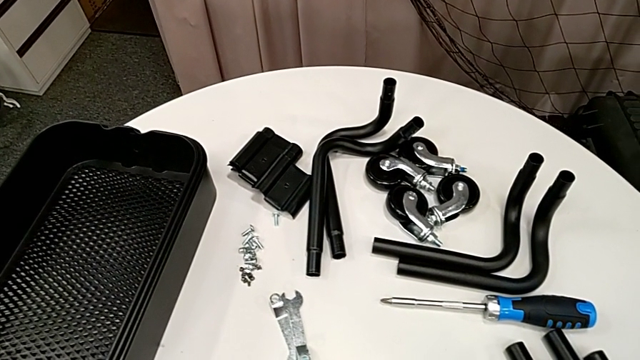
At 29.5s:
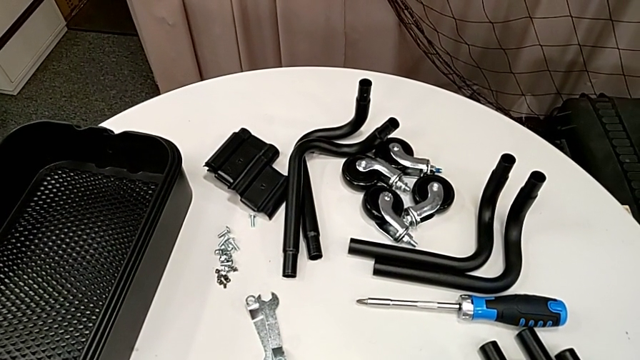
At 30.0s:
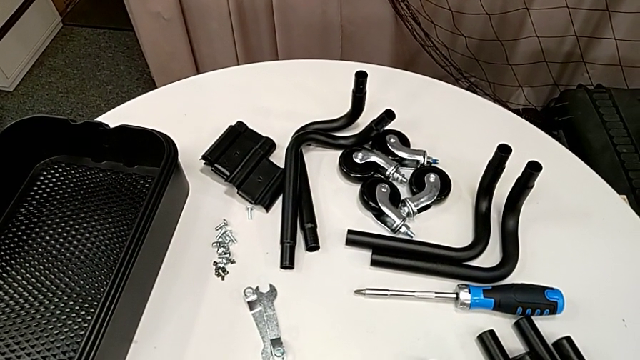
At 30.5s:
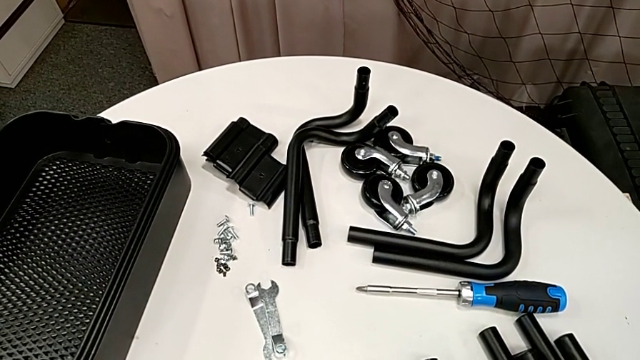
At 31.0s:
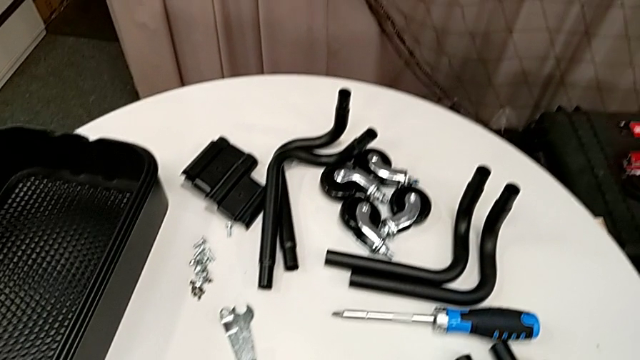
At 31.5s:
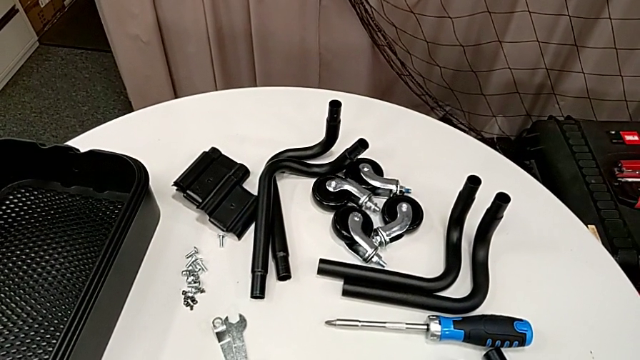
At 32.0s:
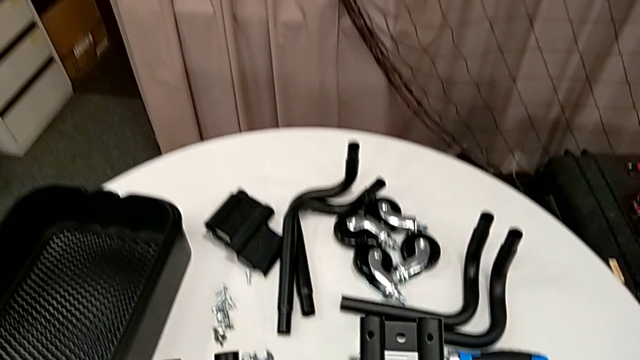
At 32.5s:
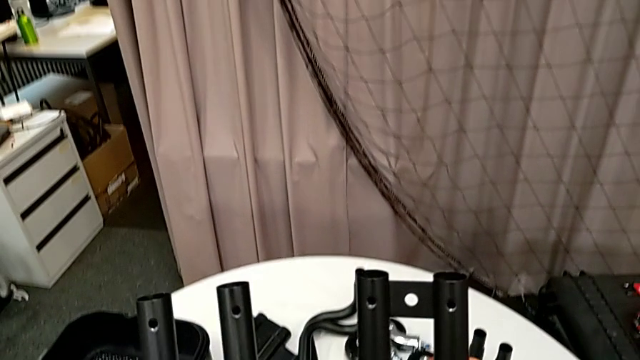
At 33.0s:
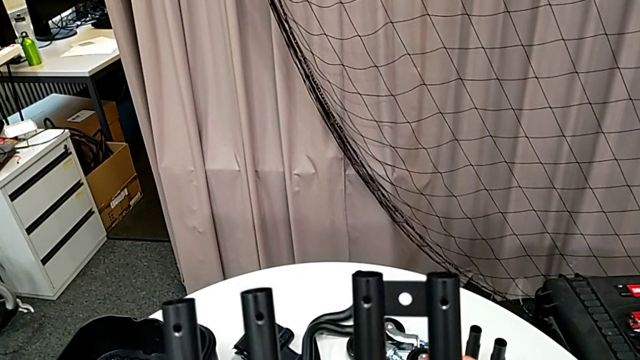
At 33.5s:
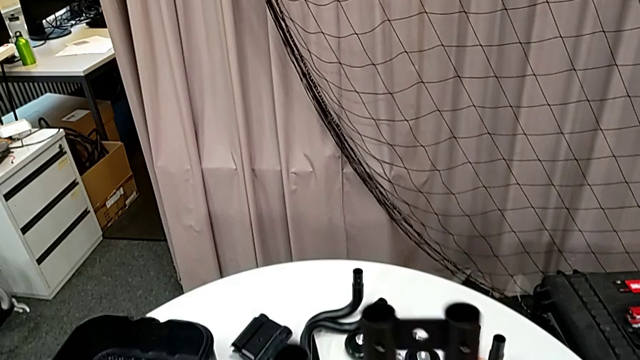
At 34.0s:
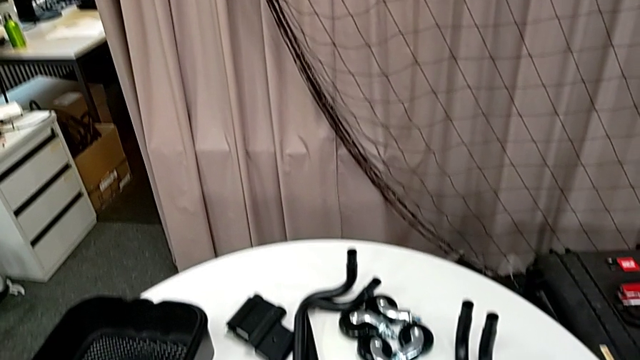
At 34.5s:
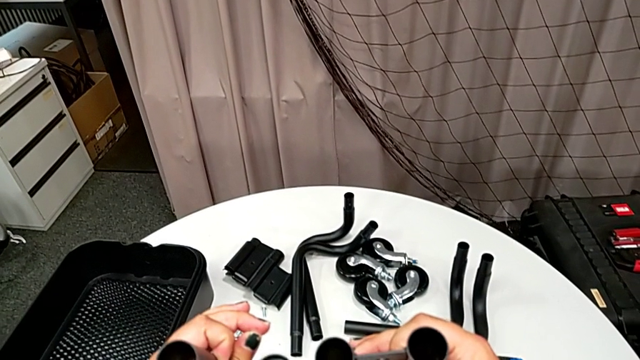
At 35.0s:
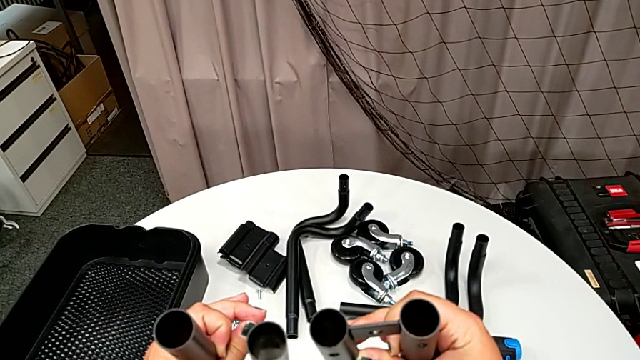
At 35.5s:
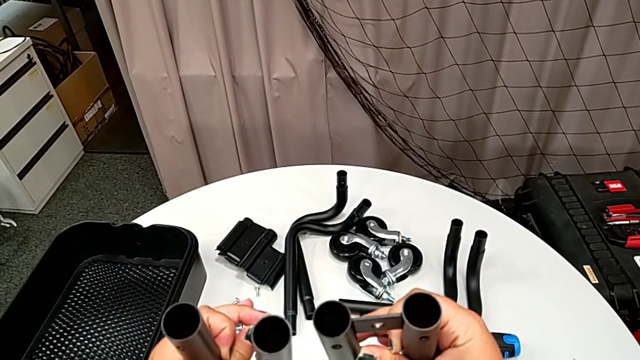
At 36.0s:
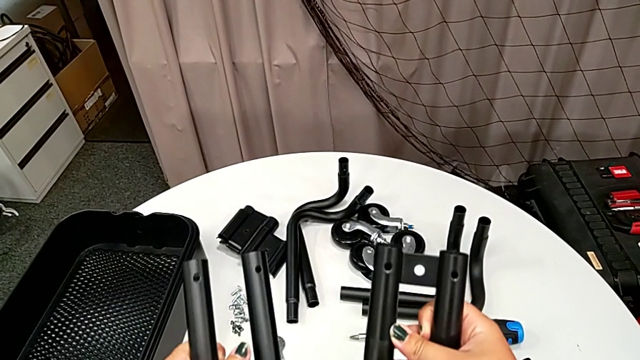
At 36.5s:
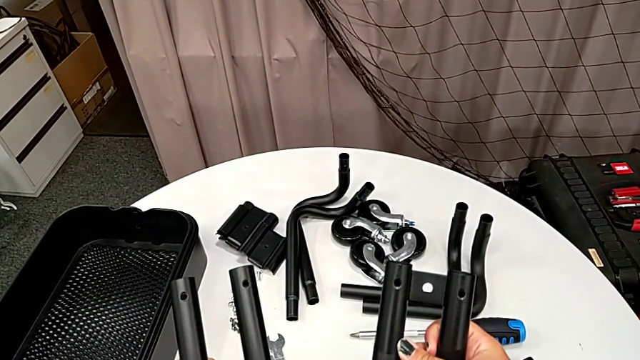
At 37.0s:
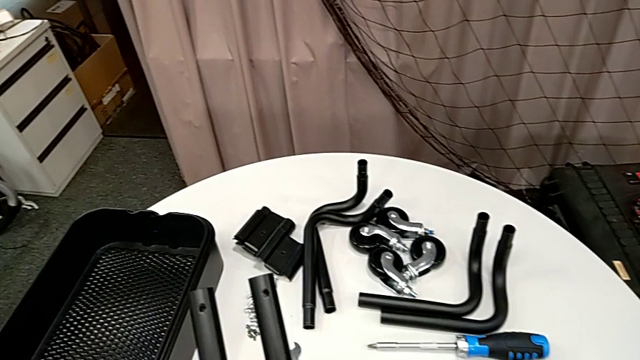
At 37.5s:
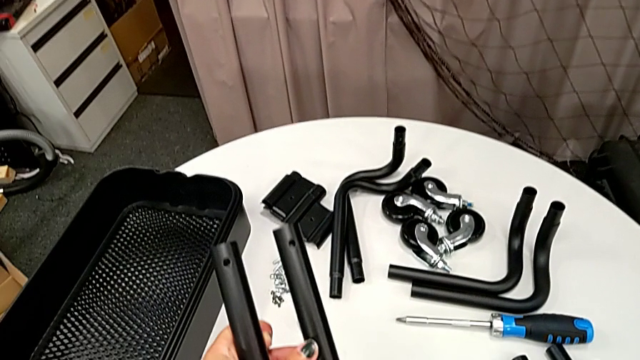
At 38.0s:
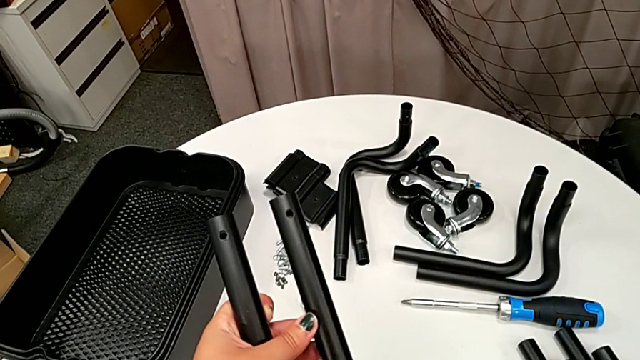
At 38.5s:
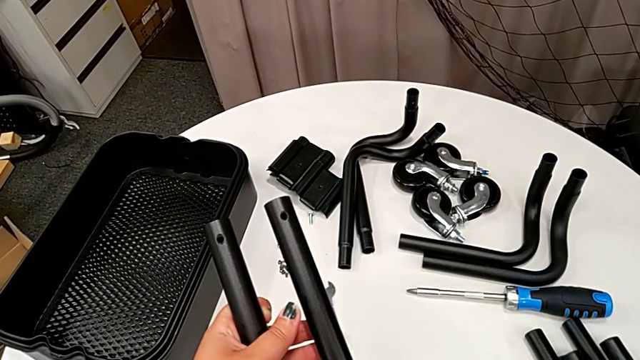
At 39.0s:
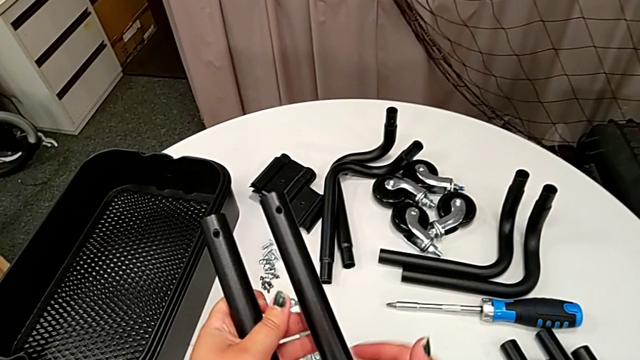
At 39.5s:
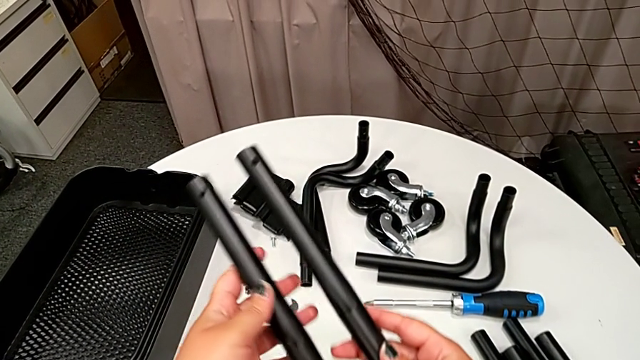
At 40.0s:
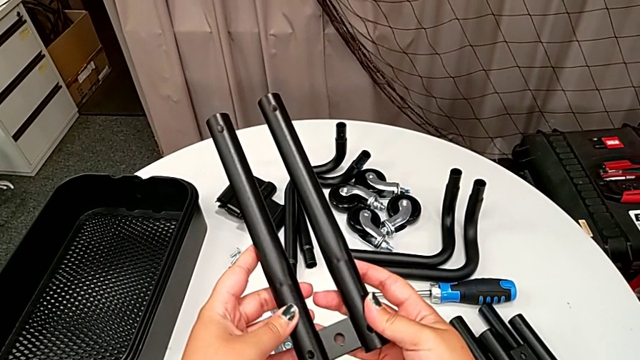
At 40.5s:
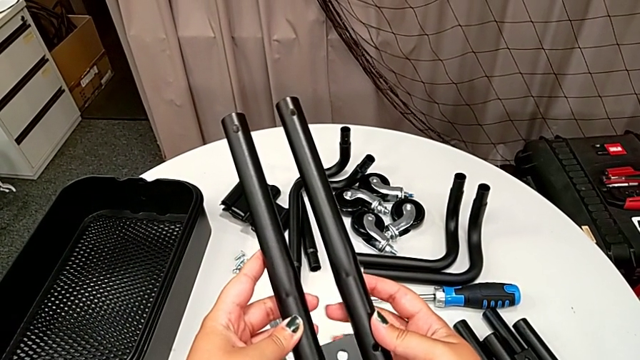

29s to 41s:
The camera wearer is assembling the first pair of side bars. They wrongly grab and hold the leg, place it and wrongly hold it.

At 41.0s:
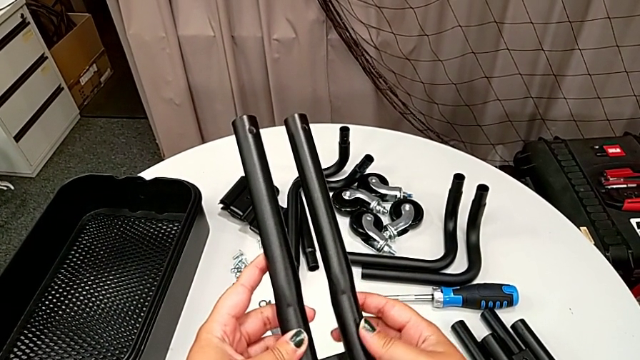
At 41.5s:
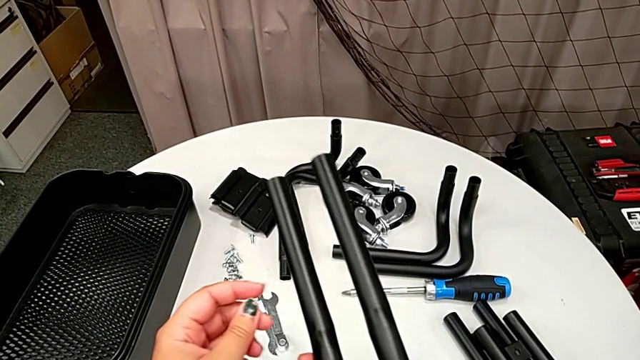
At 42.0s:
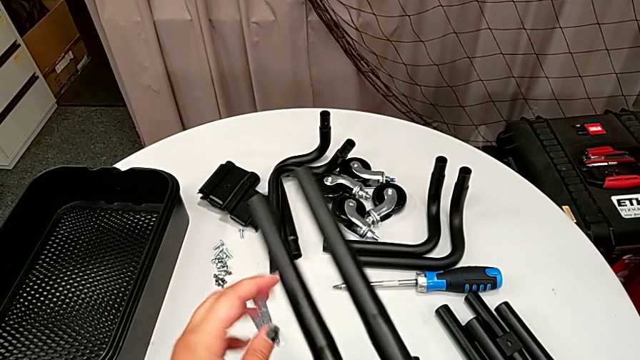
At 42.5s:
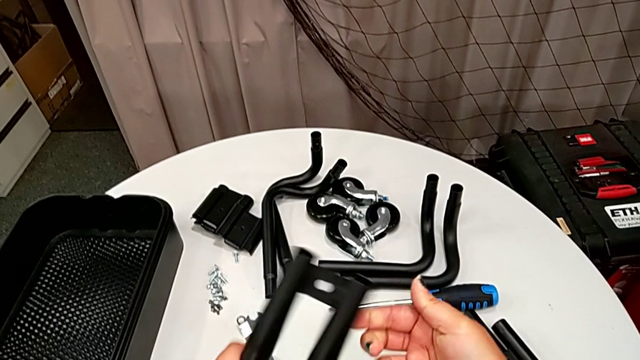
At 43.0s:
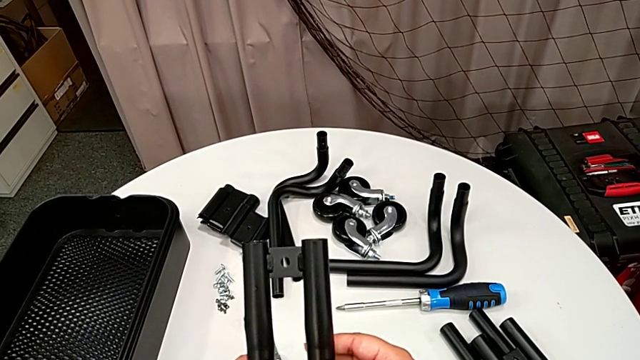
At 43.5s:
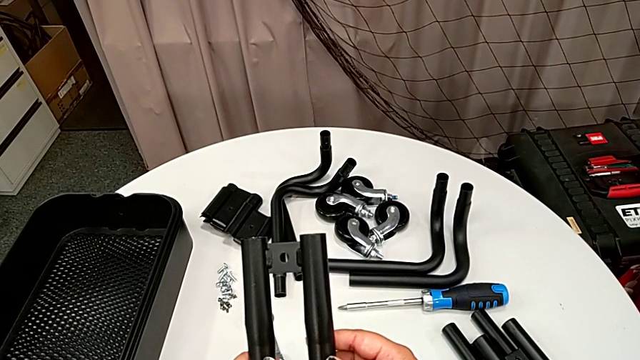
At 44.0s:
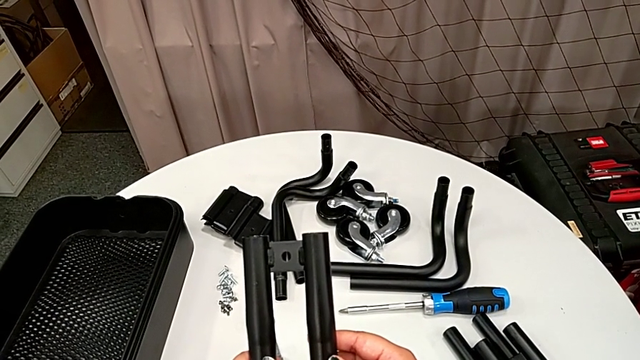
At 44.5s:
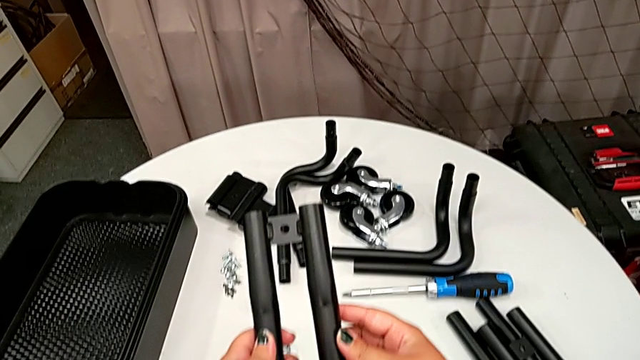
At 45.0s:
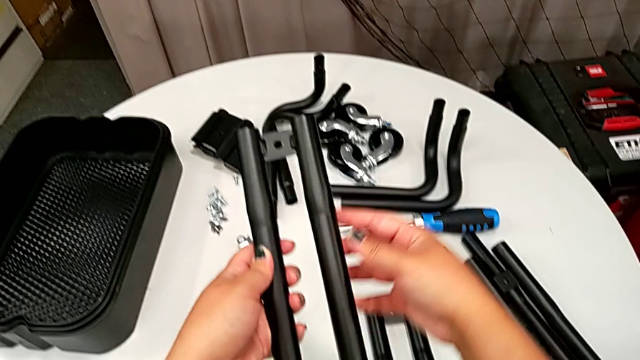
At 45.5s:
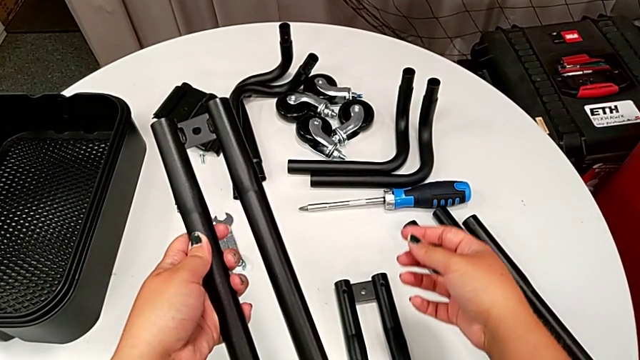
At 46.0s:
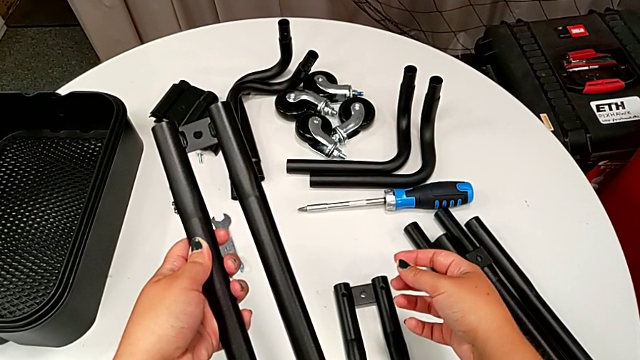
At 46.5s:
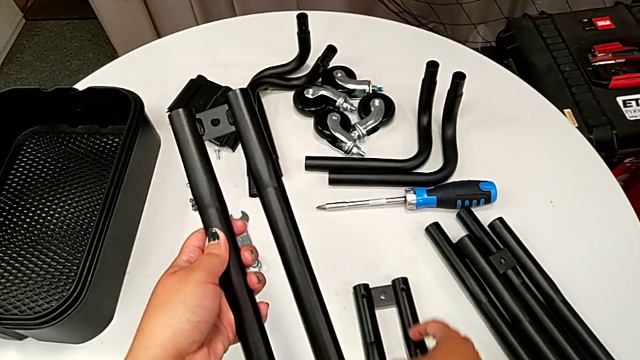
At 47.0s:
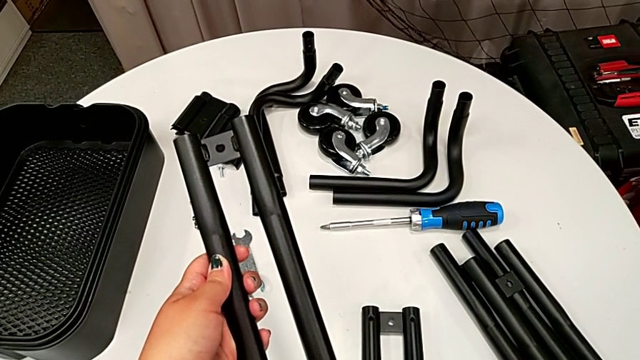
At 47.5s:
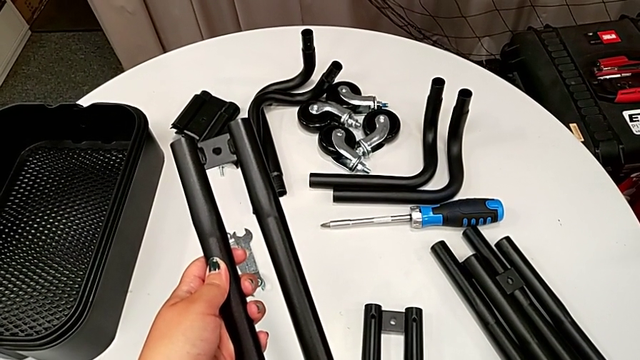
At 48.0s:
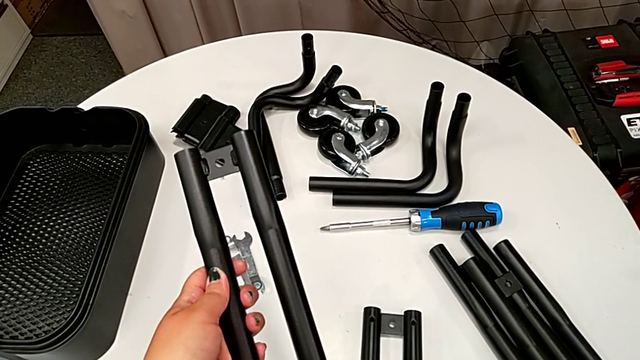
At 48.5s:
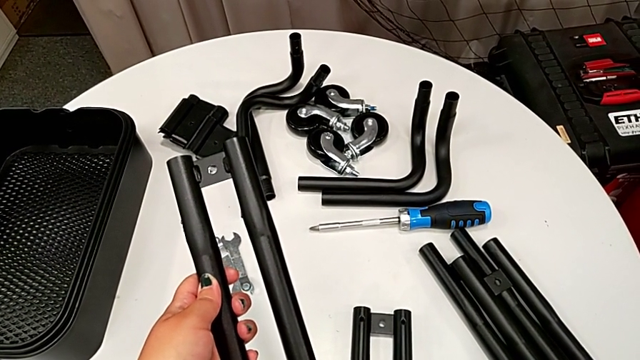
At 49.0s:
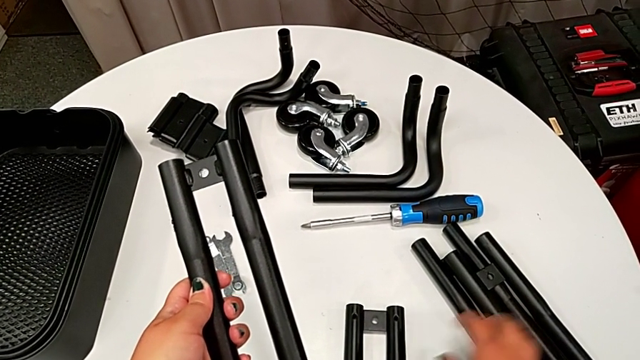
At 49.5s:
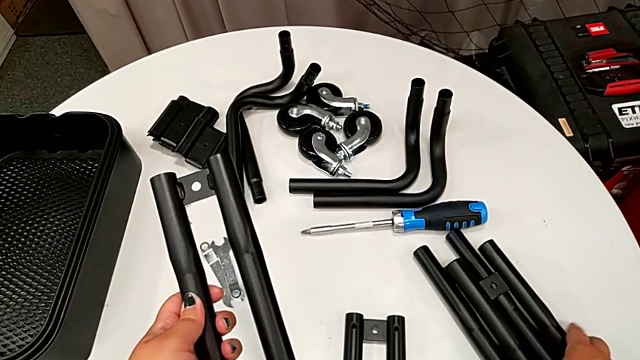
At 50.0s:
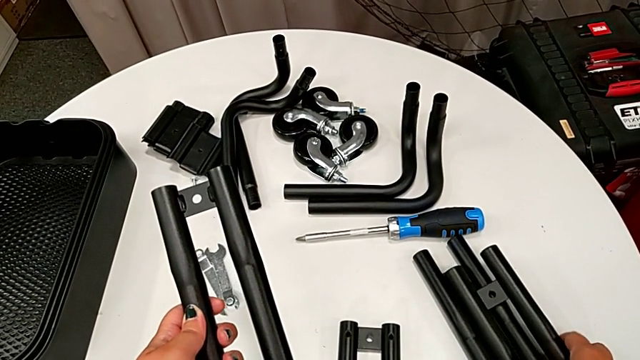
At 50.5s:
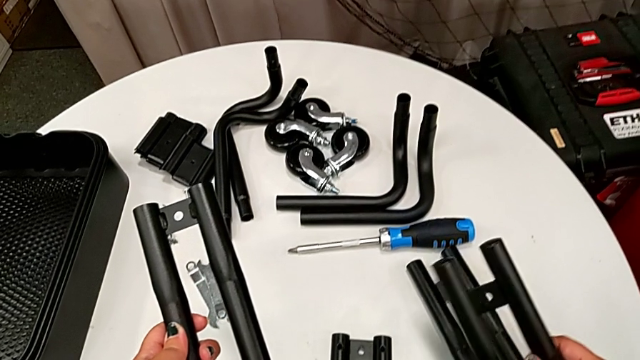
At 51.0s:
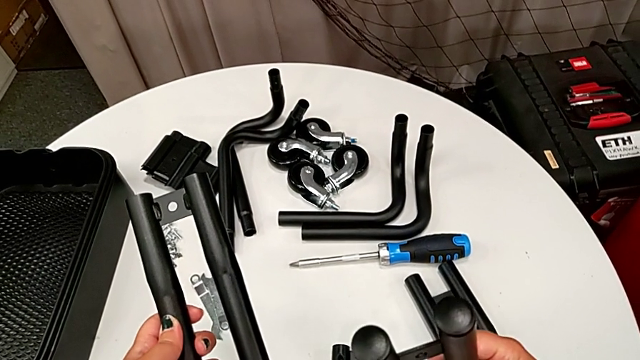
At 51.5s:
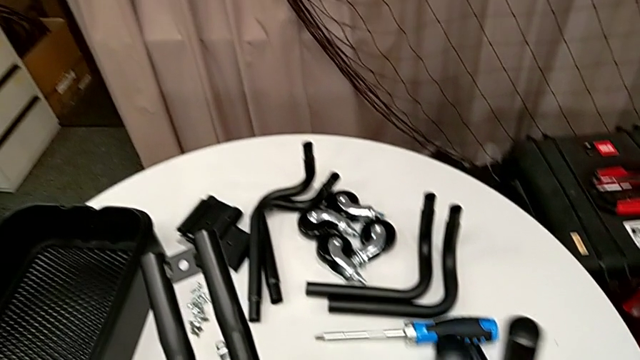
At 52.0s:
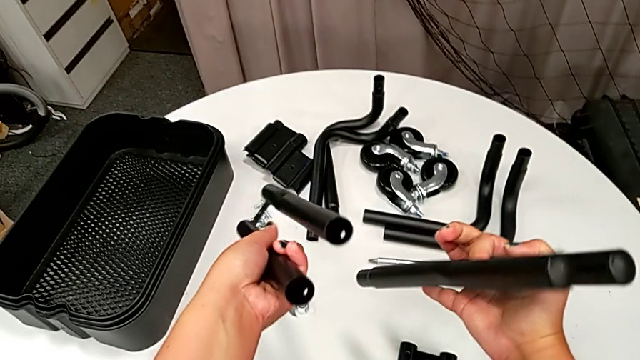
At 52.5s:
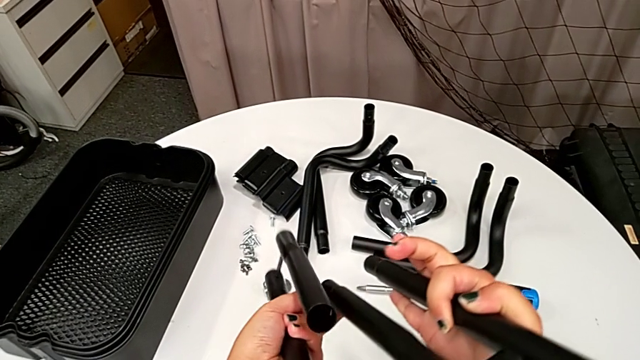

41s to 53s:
The camera wearer is assembling the first pair of side bars. They rotate the leg and grab it.
